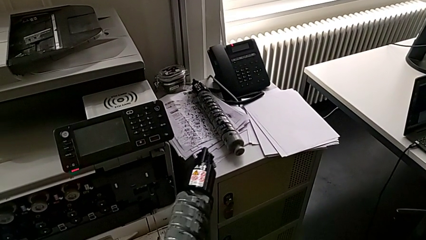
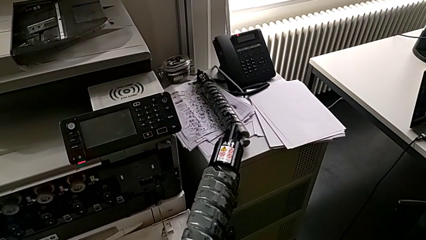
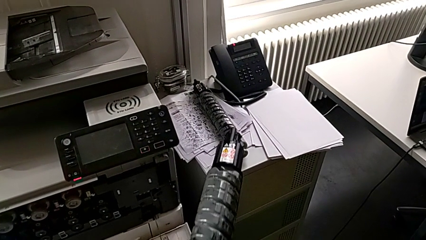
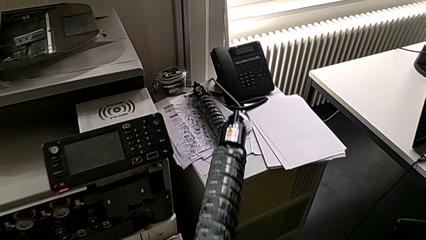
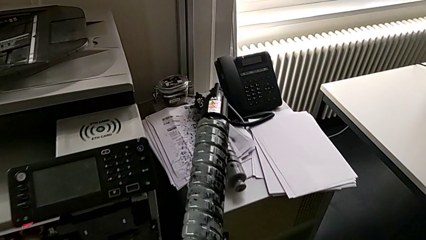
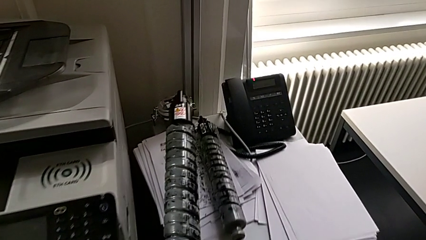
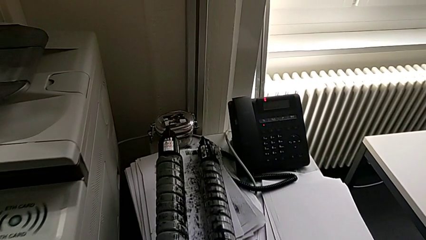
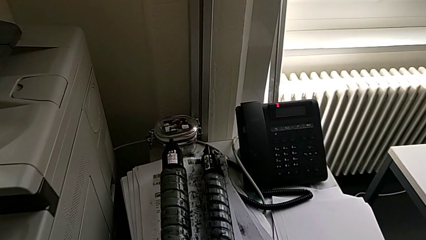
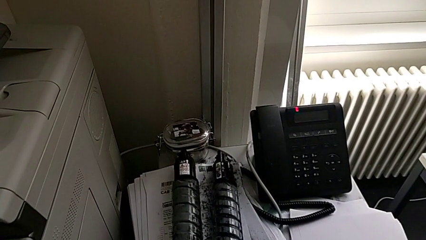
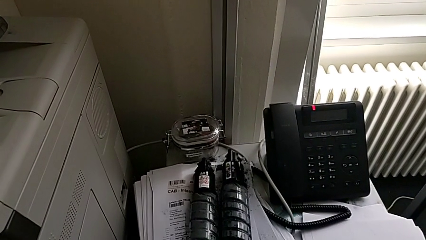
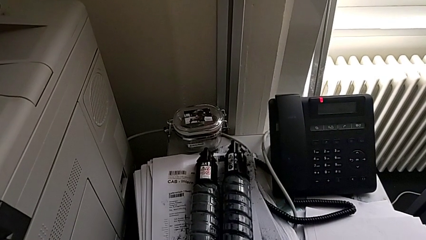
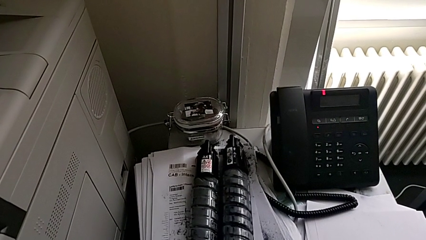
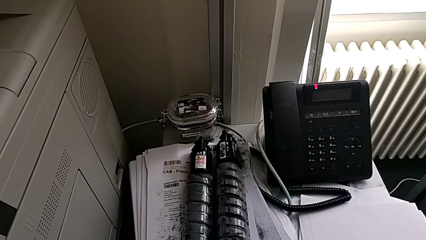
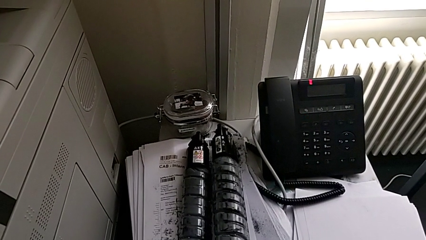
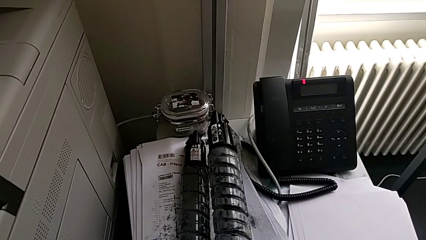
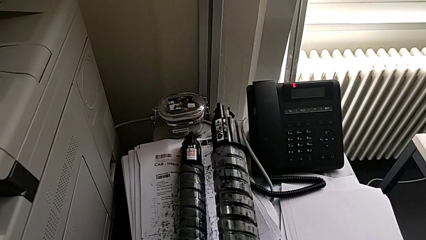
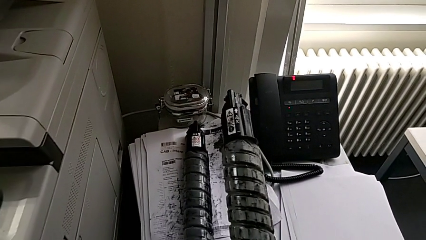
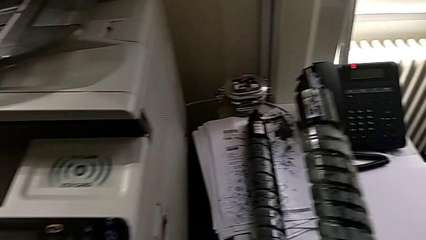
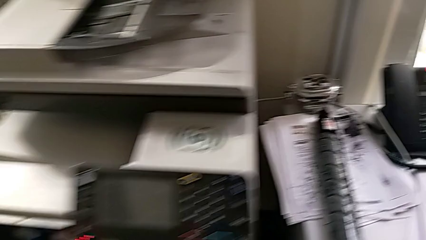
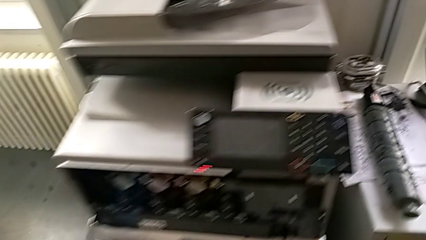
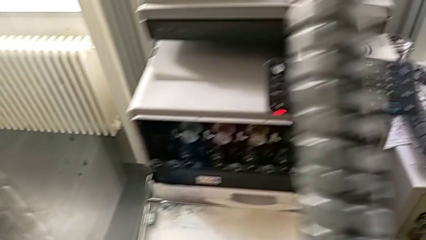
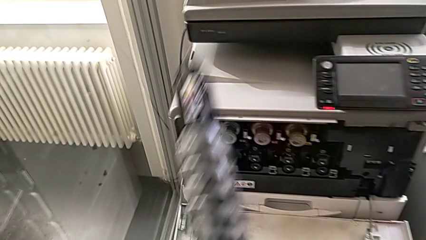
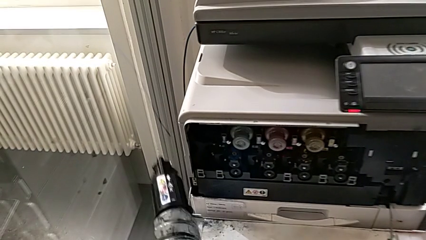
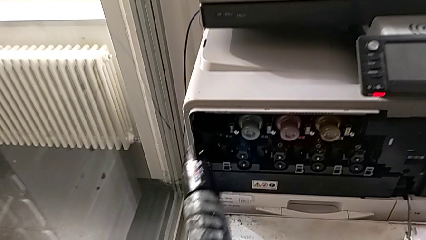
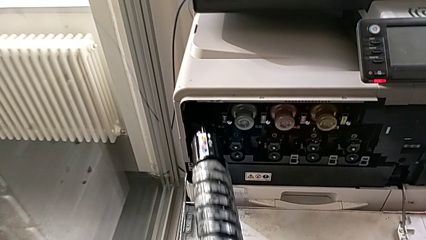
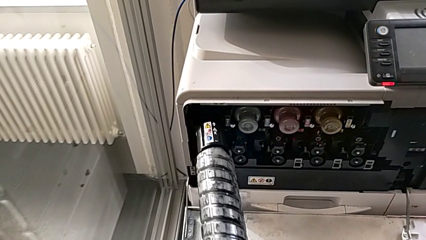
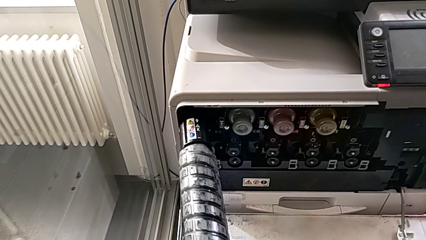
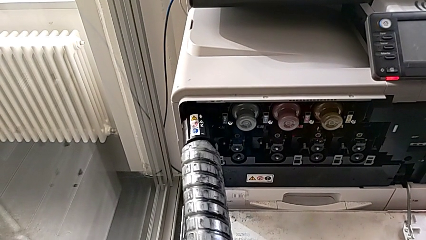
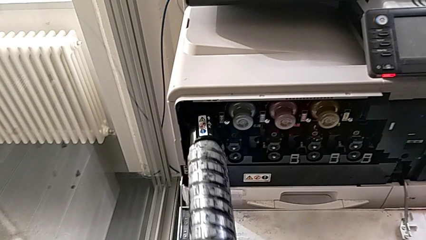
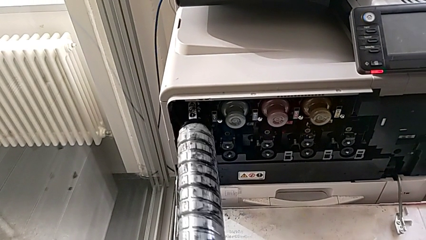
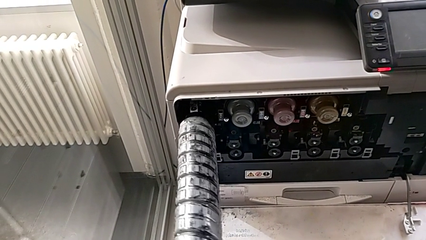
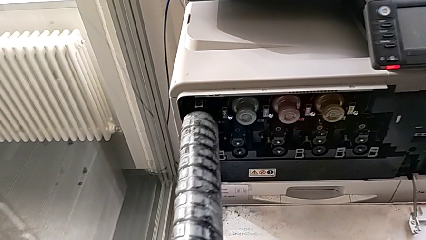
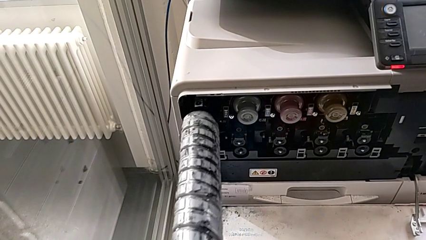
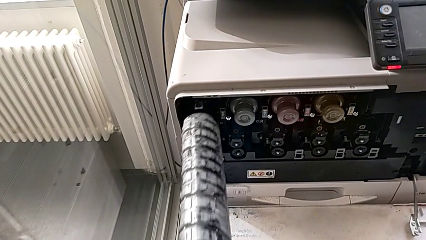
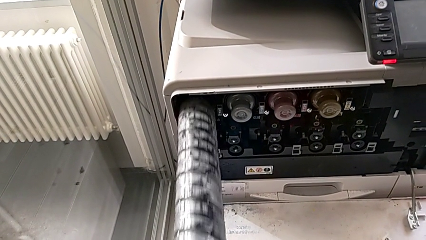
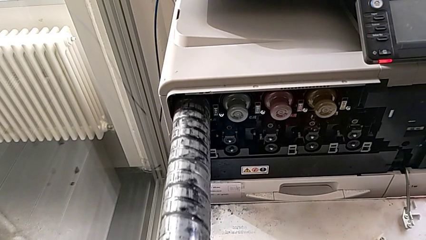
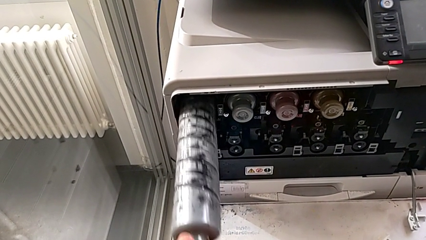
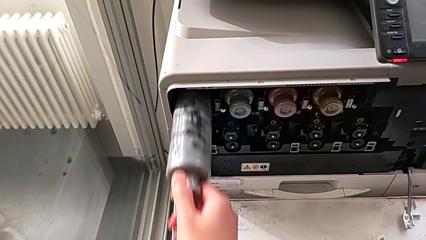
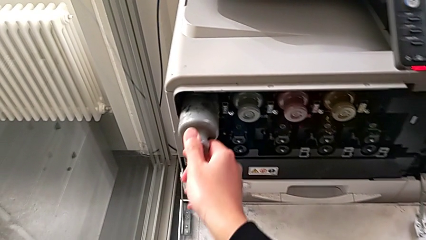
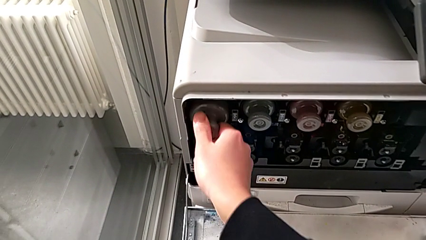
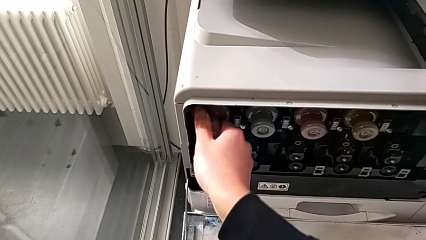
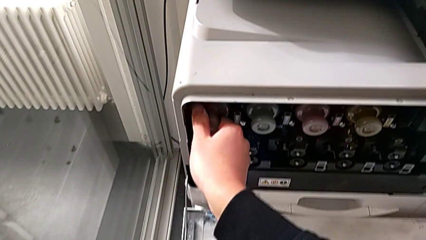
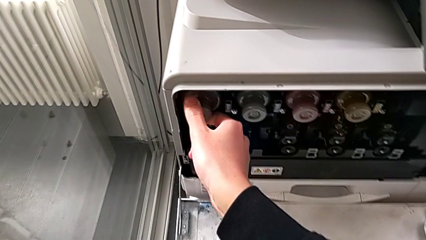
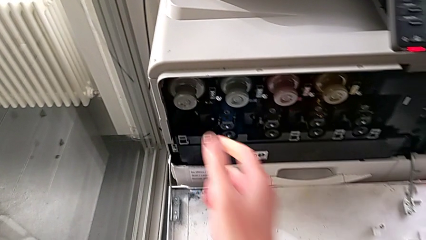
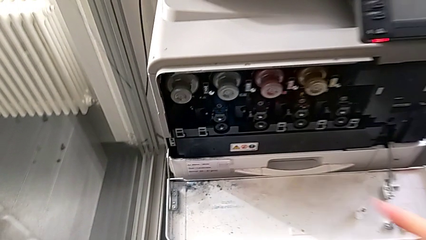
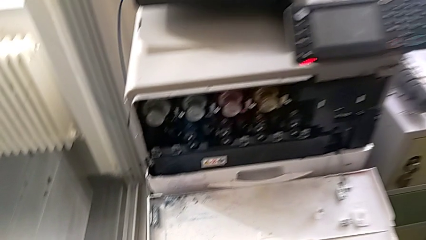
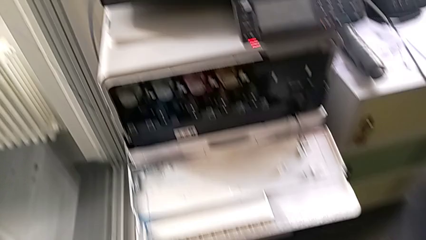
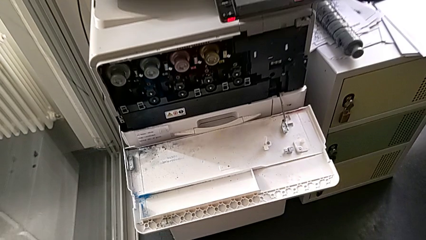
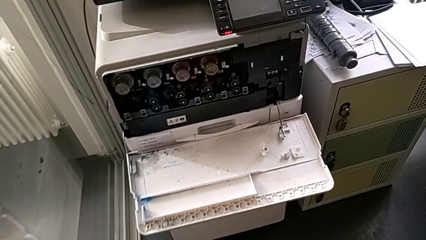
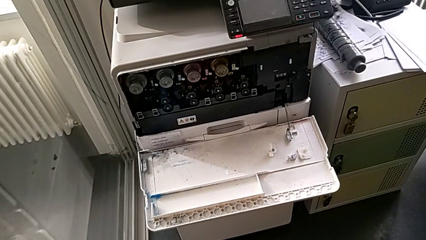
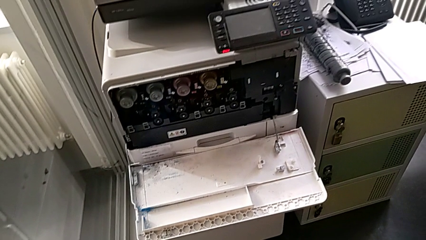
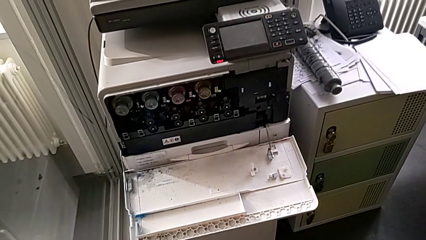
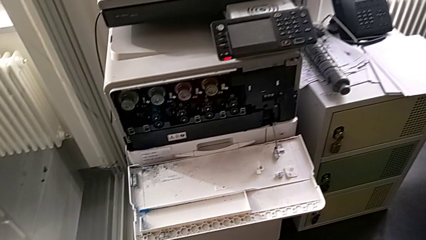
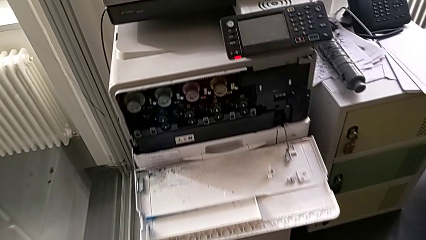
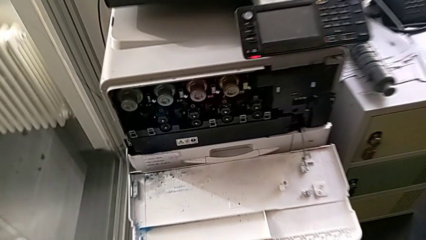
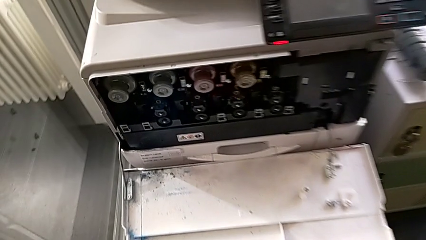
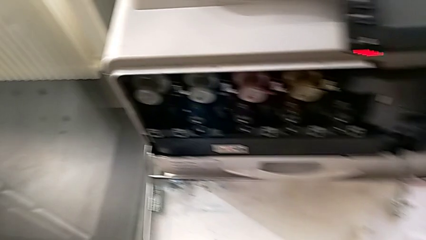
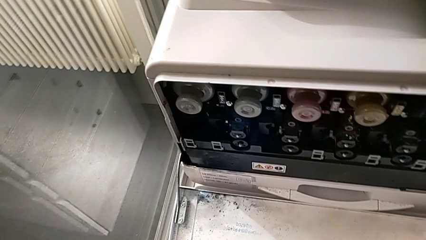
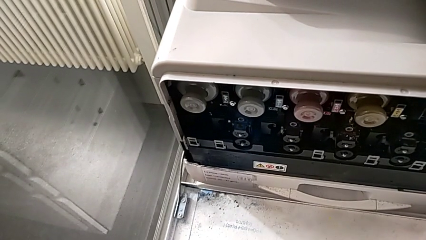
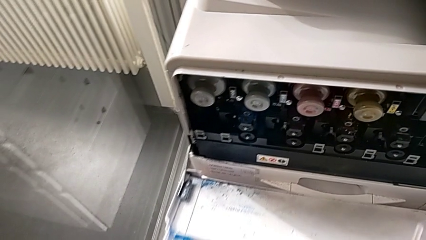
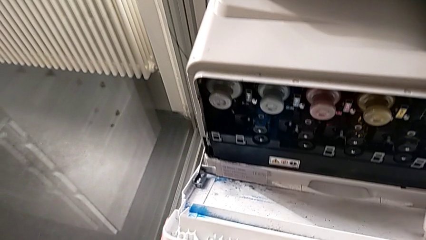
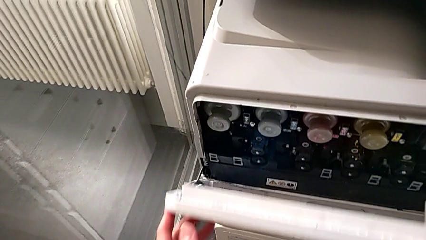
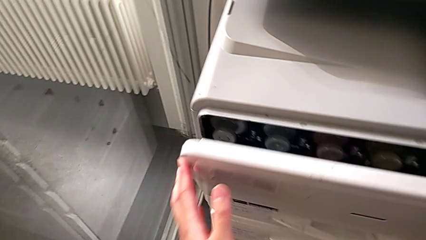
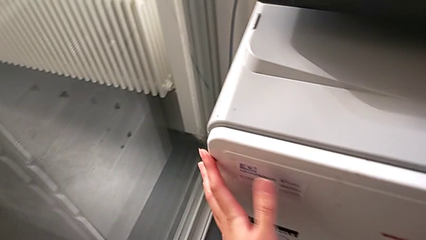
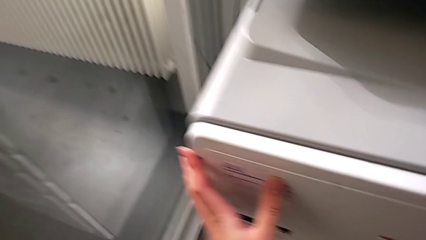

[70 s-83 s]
The camera wearer is changing the black ink cartridge in the printer. They place the black ink cartridge, lift the new ink cartridge, insert it and close the cartridge gate.
